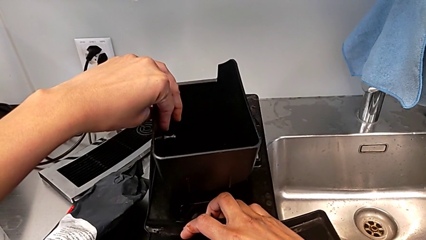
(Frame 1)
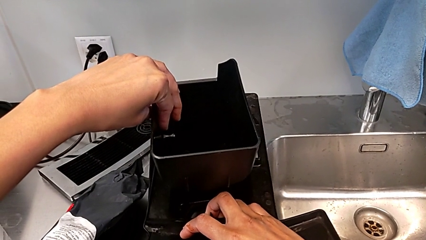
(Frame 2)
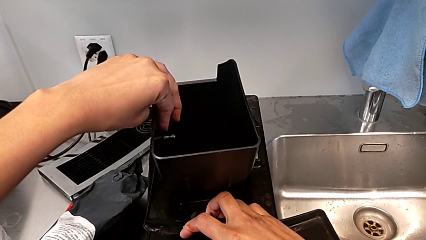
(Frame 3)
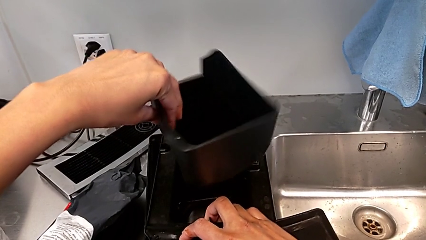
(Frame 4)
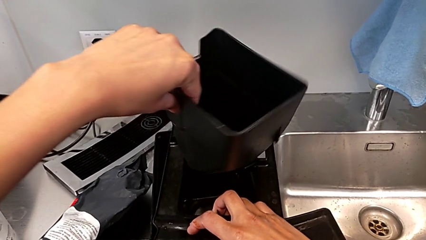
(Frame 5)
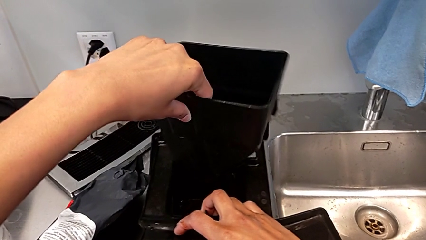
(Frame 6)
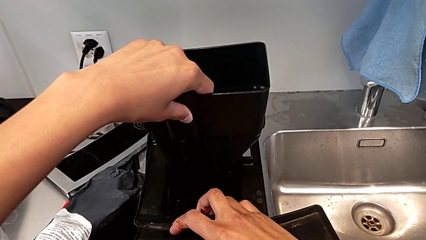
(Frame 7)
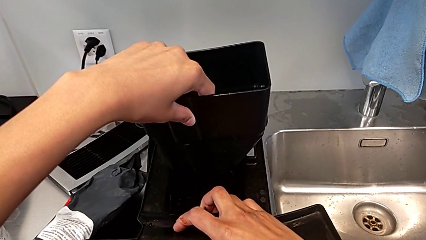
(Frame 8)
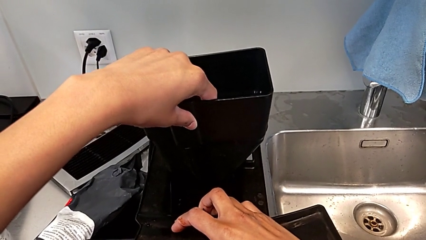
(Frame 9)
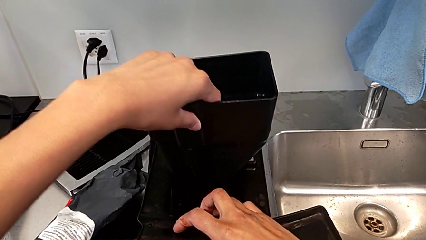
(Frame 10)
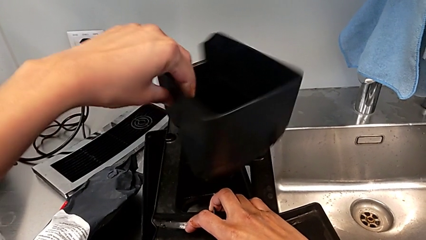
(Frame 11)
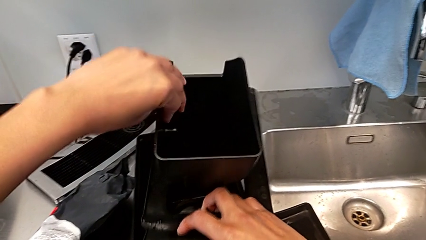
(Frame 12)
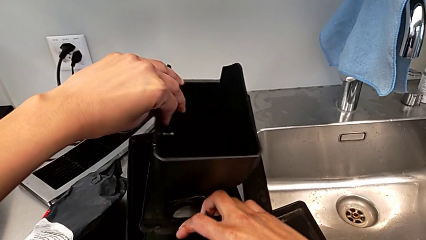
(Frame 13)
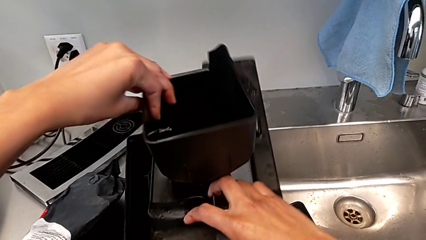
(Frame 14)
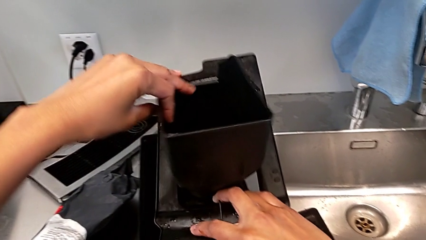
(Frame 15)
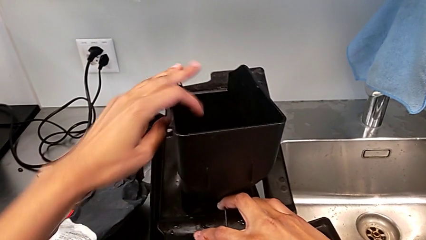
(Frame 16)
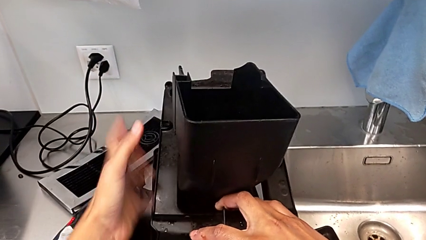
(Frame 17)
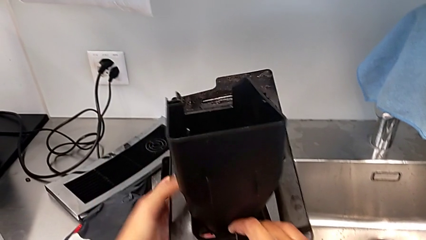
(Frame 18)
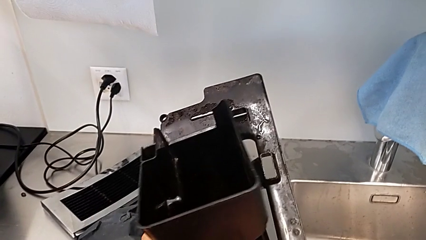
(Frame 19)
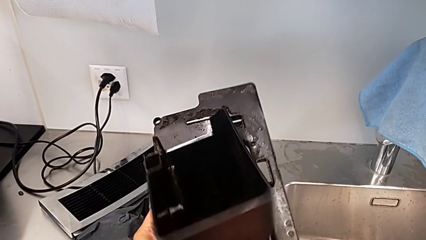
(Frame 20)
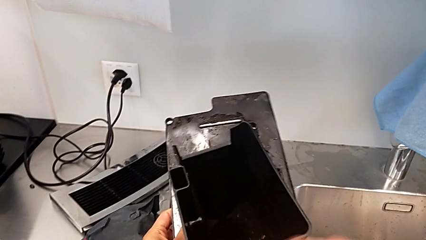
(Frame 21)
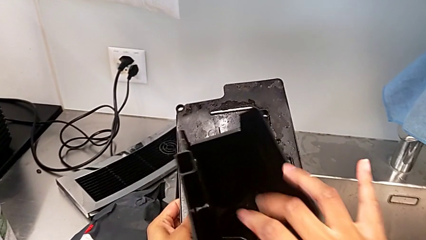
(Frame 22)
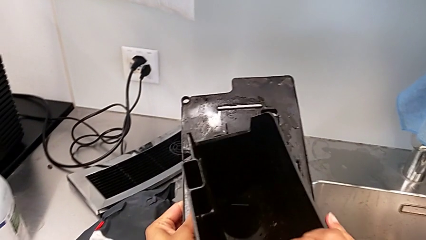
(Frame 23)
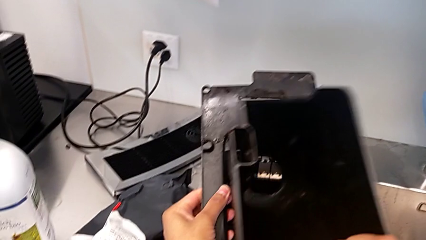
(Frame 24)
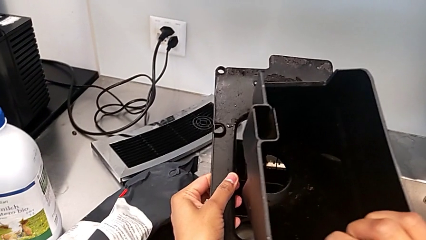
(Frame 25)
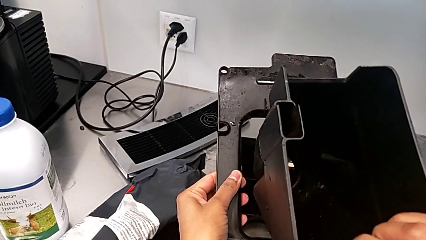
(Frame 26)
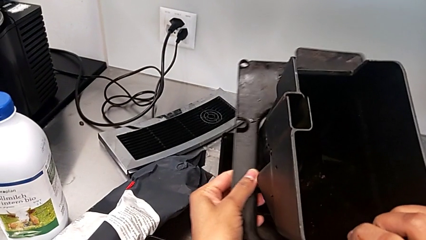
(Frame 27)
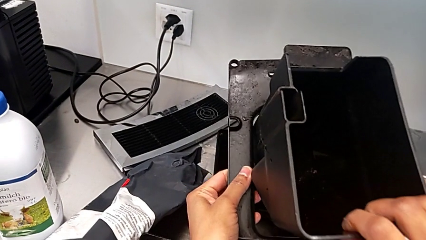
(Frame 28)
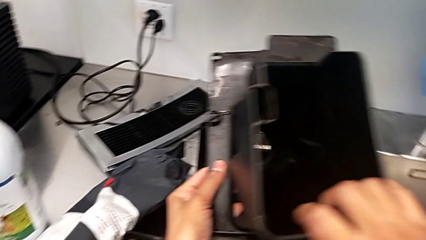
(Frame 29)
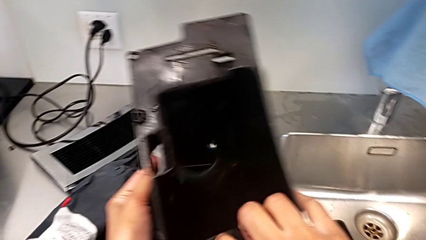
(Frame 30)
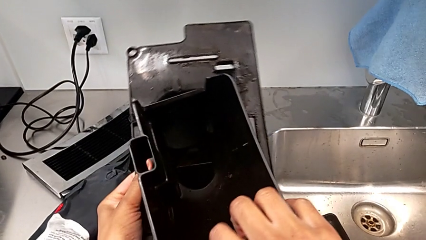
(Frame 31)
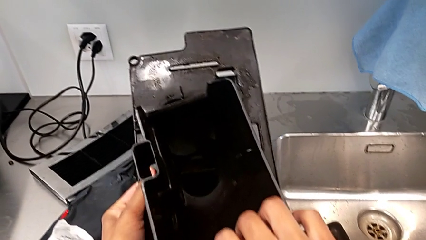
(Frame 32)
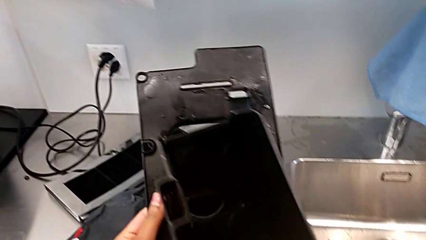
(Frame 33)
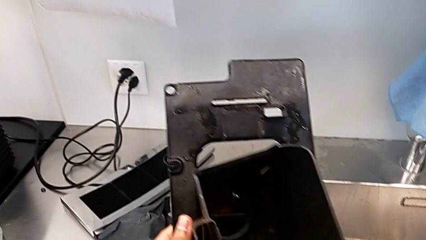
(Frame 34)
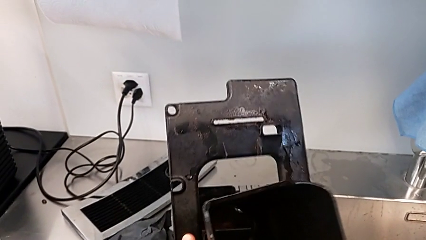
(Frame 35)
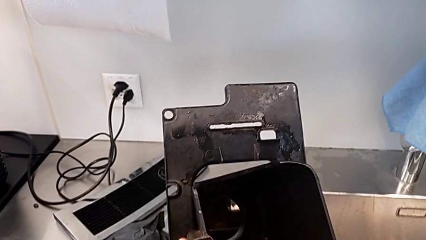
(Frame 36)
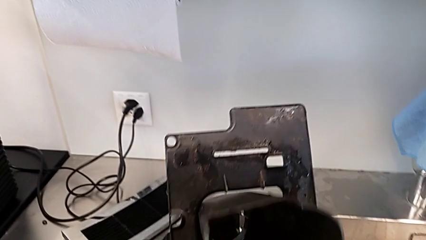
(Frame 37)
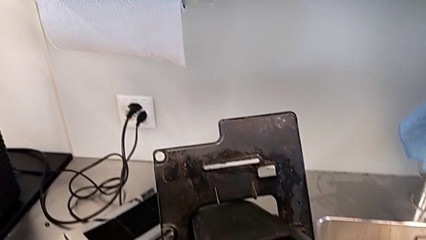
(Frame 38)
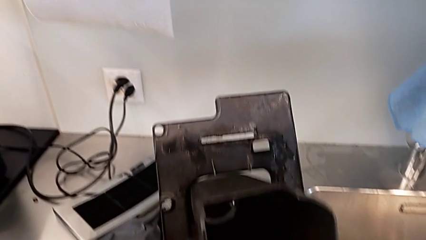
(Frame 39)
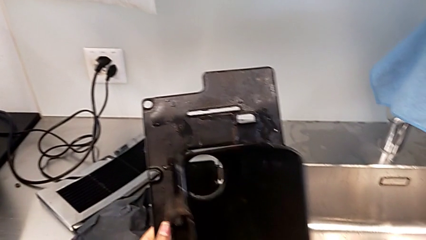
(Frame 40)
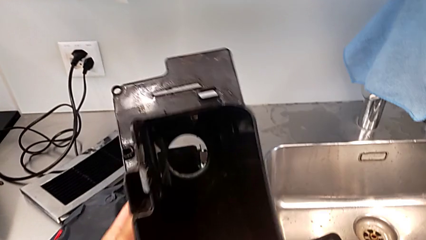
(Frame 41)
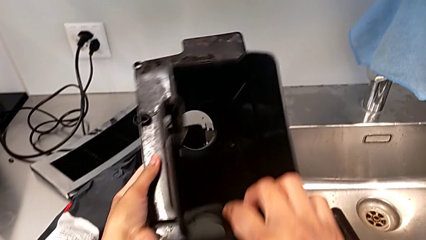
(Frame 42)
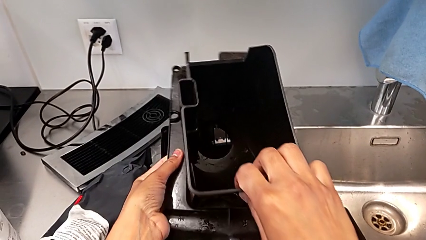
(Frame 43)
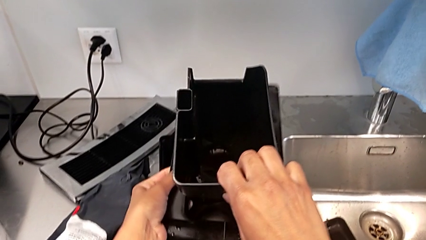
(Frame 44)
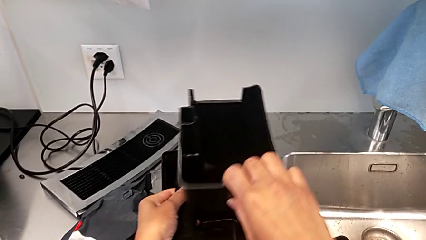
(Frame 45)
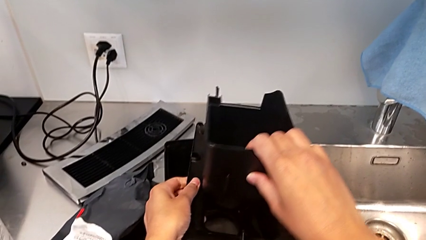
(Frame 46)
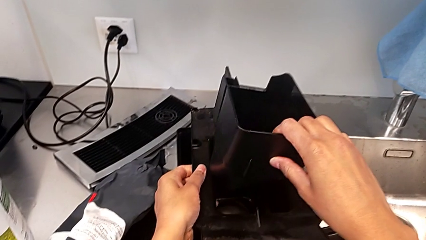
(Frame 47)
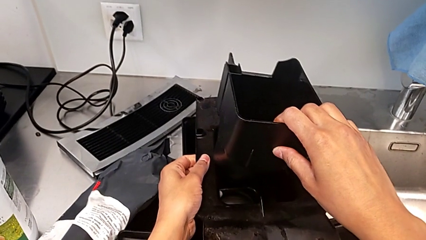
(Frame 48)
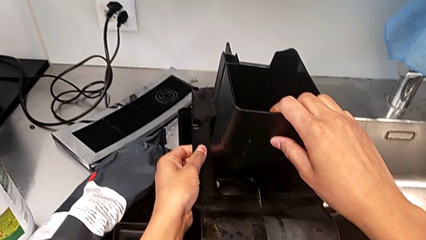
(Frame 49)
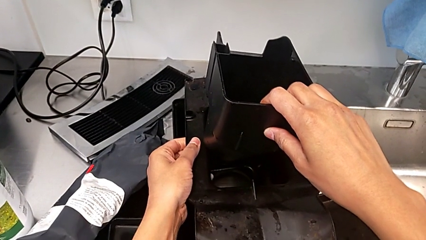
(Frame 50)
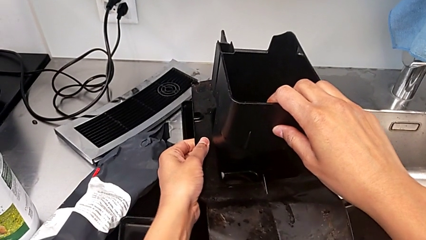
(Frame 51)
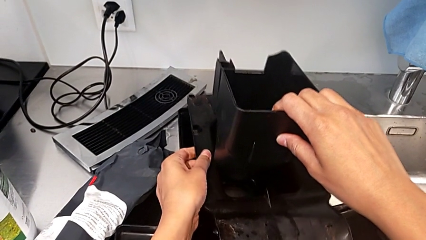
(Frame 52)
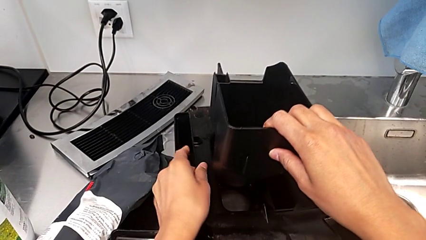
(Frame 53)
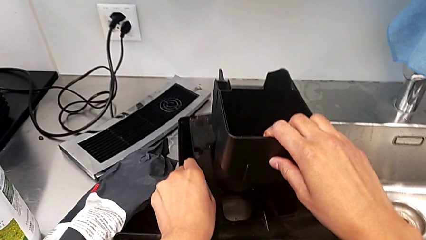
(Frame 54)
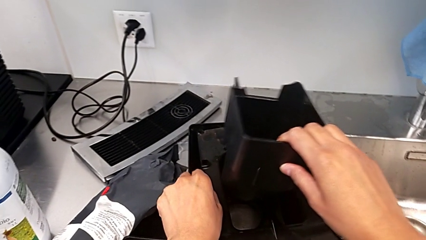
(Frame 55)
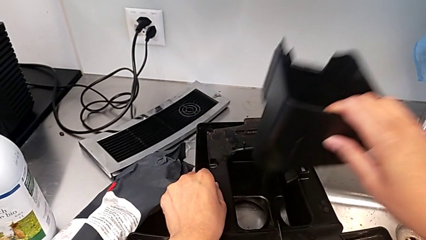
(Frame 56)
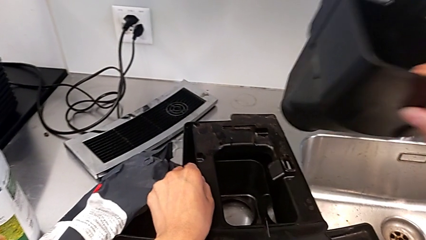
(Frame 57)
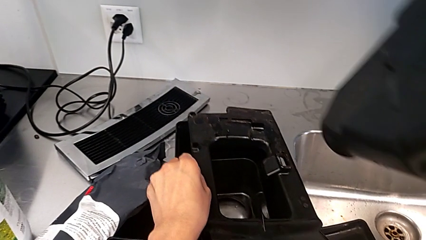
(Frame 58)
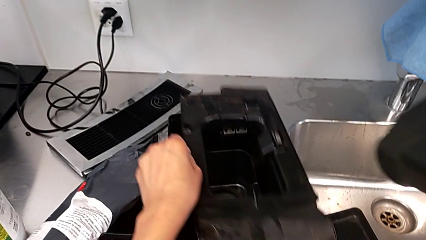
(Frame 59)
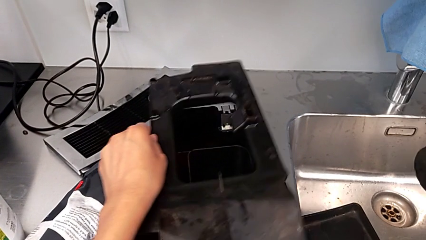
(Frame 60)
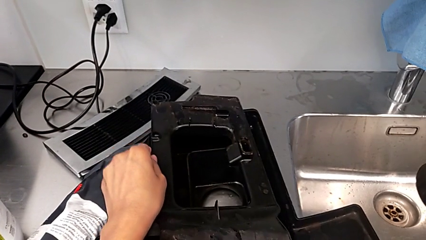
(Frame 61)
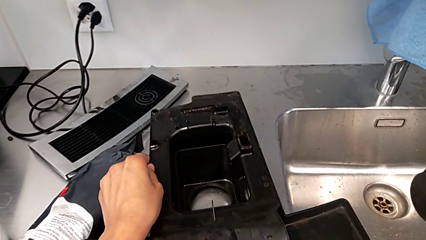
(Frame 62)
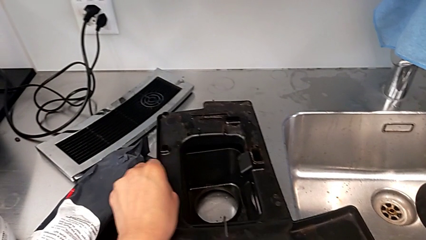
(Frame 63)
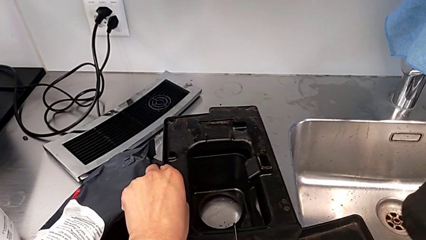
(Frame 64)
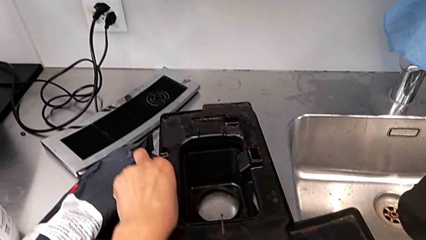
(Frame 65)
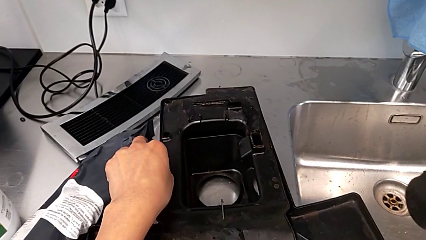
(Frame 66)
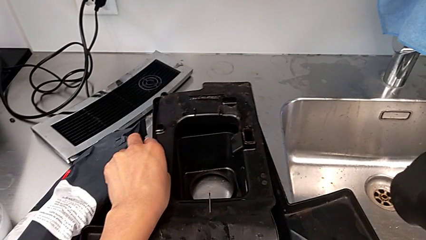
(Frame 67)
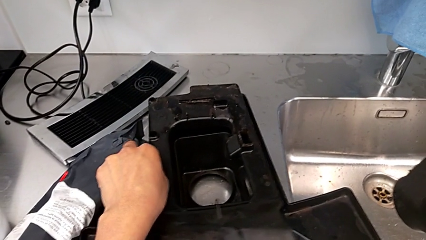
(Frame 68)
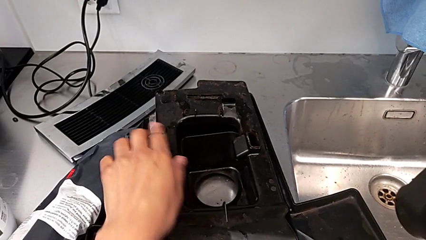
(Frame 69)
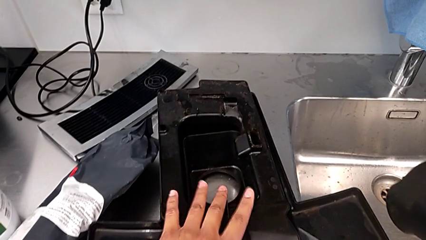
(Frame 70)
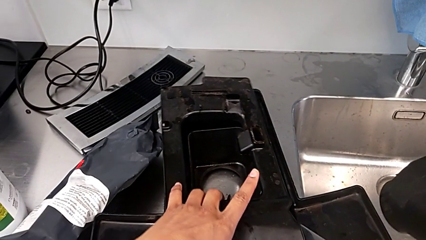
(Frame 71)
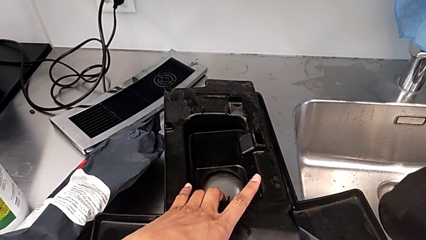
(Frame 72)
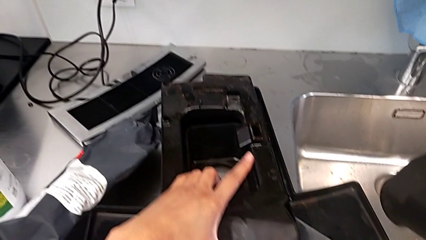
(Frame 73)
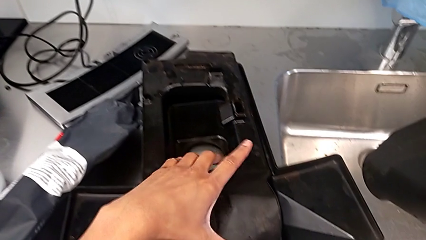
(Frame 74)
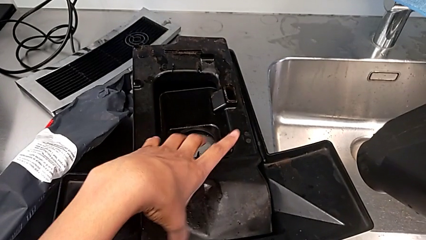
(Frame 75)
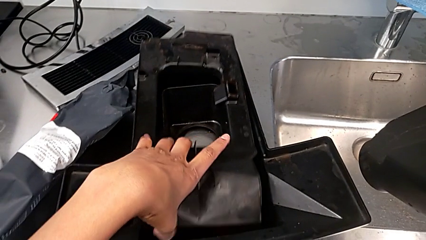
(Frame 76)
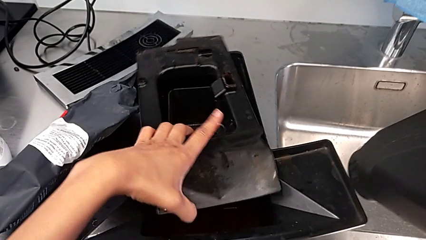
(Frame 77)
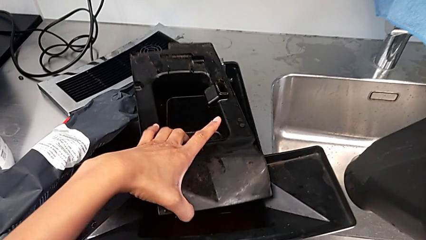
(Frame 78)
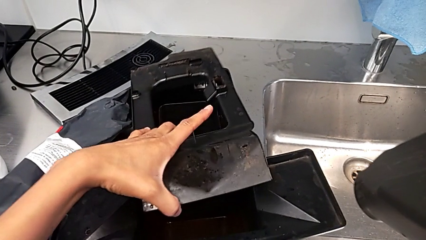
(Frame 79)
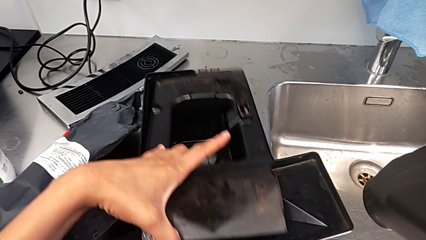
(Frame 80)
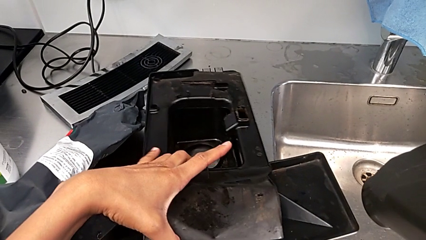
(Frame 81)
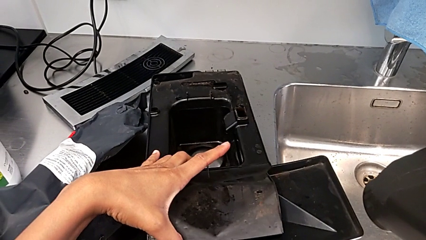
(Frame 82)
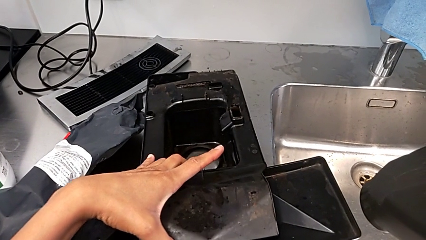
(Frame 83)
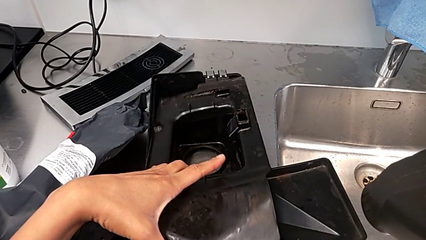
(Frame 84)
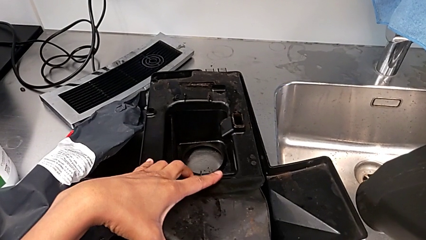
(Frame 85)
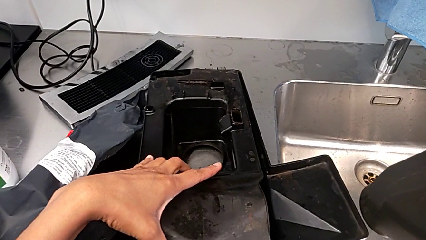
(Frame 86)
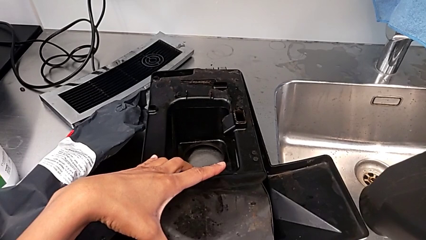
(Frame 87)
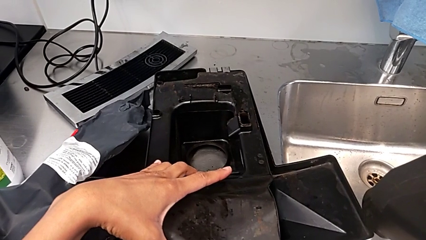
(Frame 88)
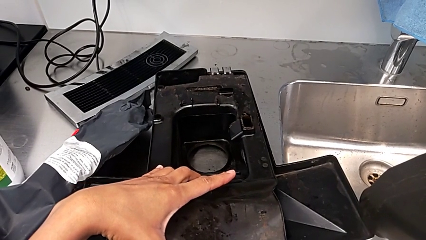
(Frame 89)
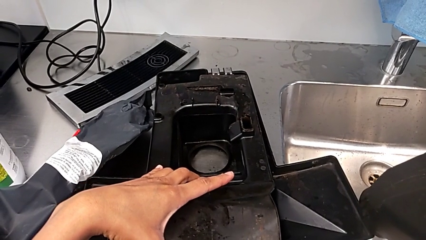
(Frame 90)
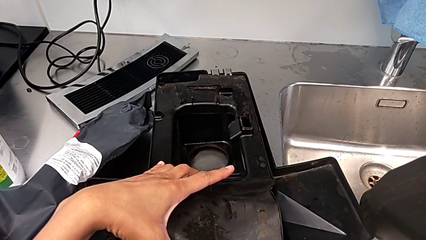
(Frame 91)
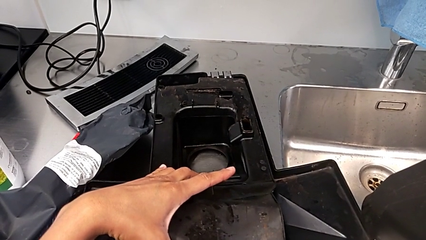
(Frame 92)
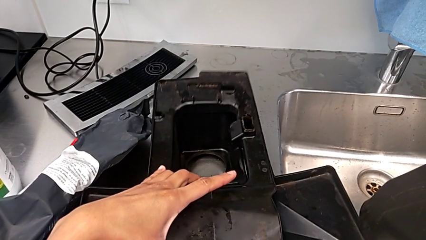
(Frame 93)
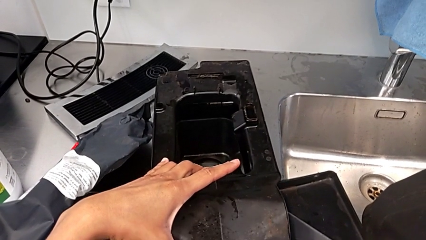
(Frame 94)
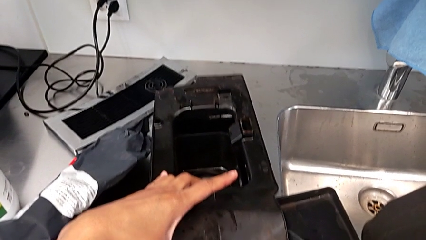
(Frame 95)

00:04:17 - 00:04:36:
The camera wearer is assembling the parts of the drip tray. They wrongly rotate the drip tray, rotating it in the wrong direction, rotate it, validate it, lift it and validate it.
